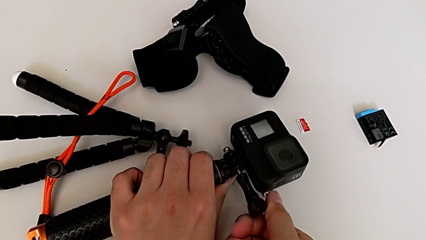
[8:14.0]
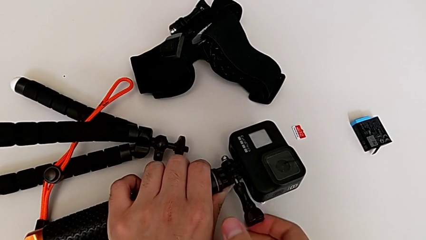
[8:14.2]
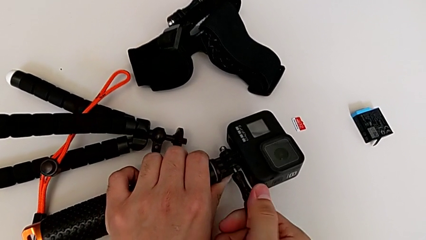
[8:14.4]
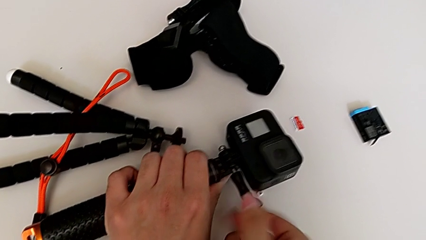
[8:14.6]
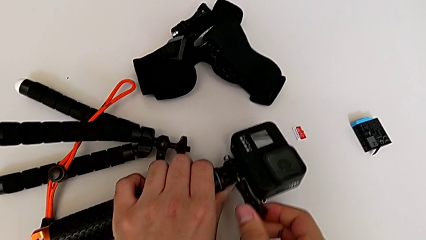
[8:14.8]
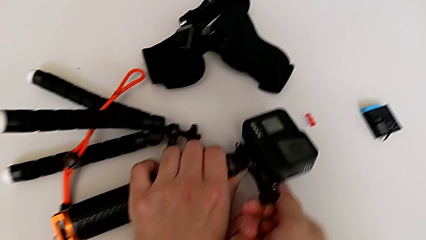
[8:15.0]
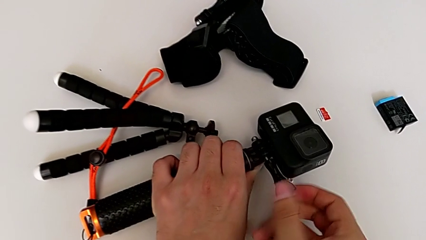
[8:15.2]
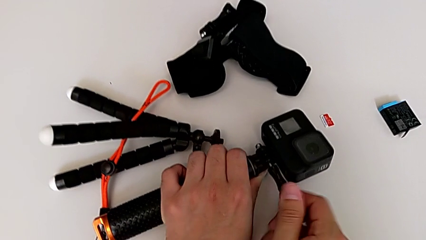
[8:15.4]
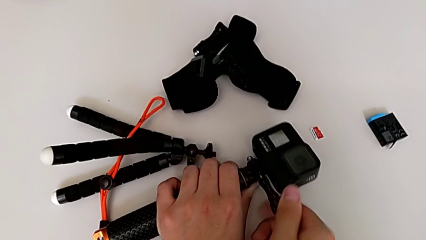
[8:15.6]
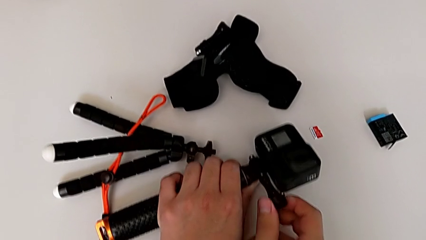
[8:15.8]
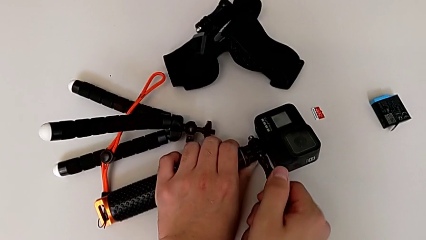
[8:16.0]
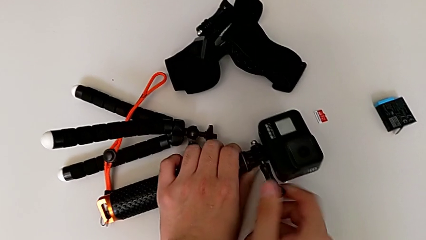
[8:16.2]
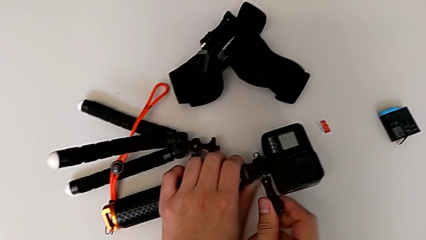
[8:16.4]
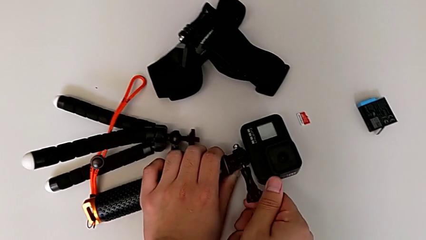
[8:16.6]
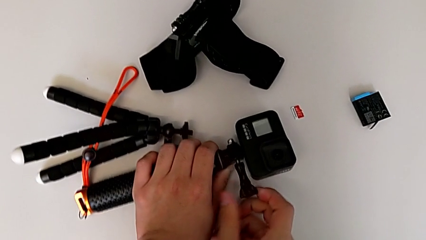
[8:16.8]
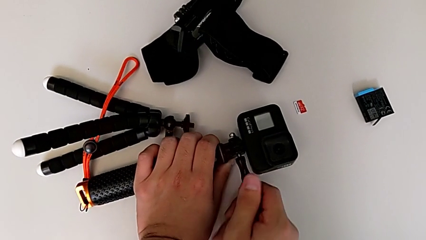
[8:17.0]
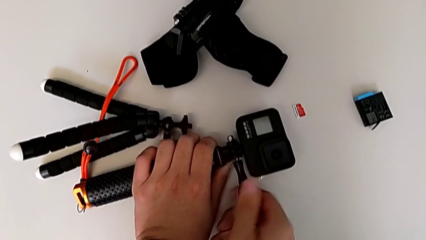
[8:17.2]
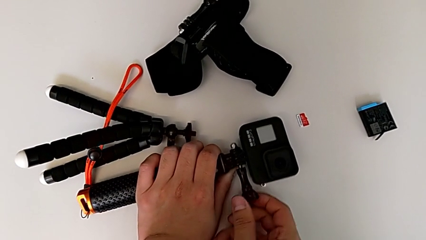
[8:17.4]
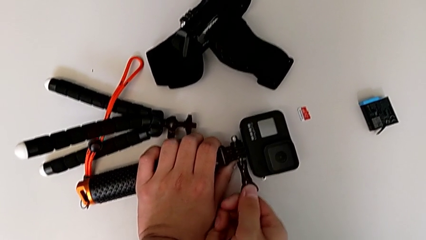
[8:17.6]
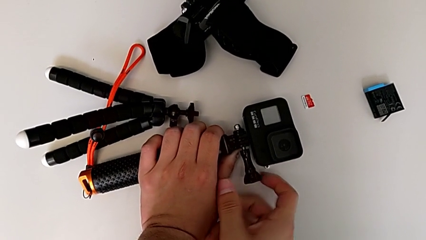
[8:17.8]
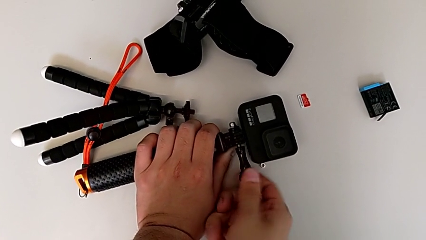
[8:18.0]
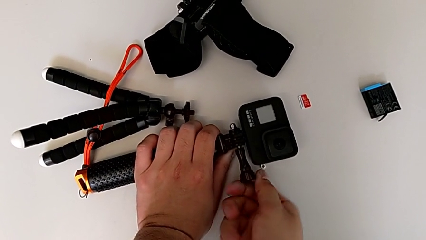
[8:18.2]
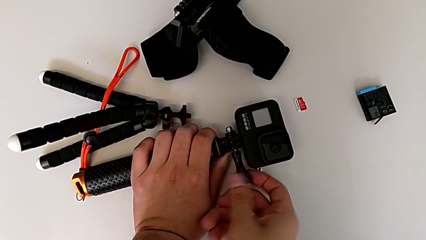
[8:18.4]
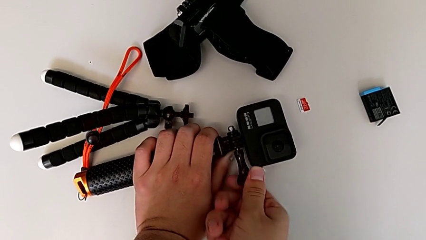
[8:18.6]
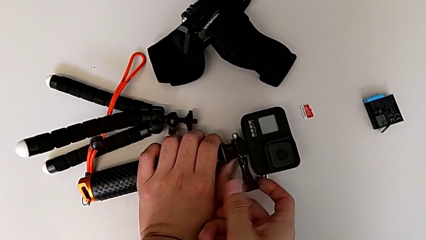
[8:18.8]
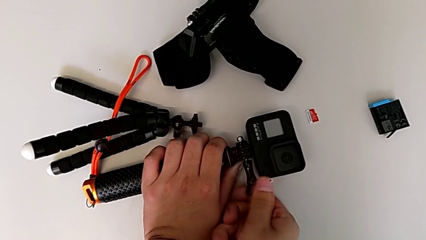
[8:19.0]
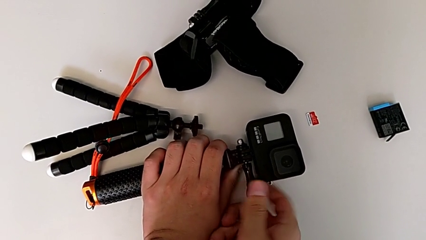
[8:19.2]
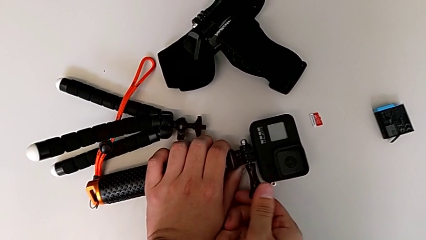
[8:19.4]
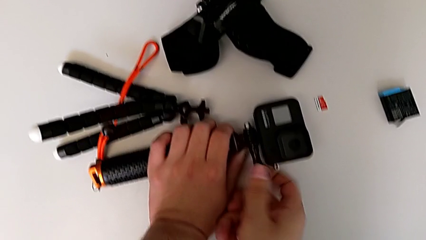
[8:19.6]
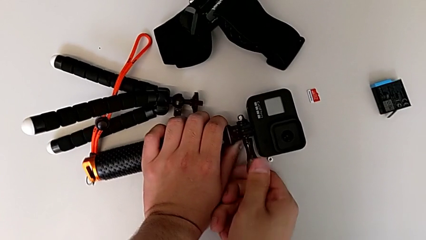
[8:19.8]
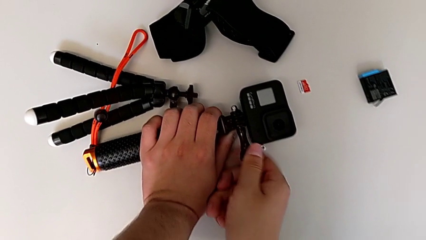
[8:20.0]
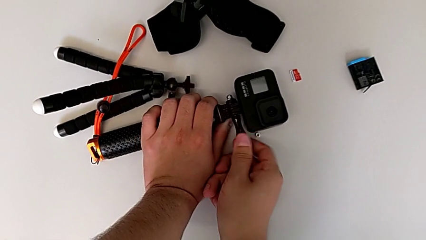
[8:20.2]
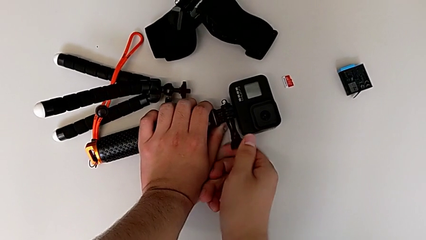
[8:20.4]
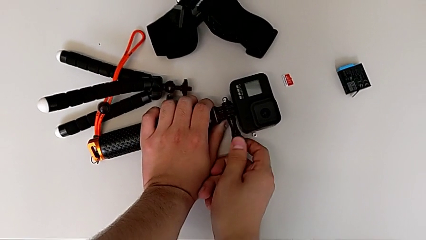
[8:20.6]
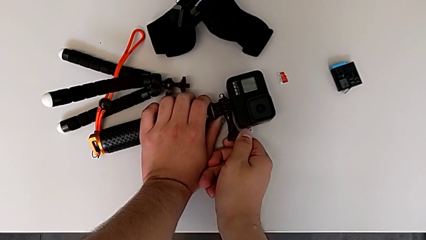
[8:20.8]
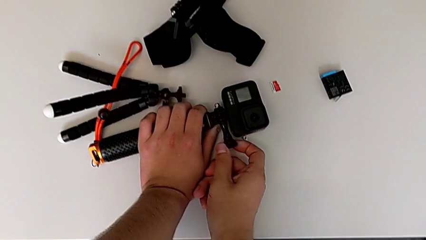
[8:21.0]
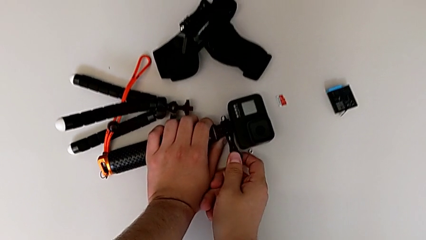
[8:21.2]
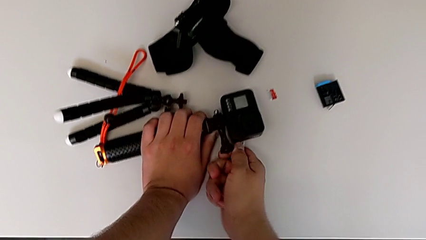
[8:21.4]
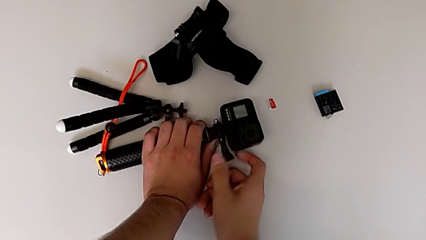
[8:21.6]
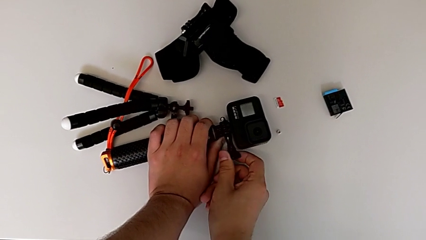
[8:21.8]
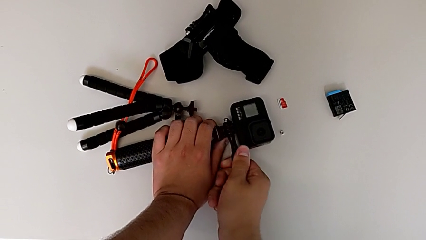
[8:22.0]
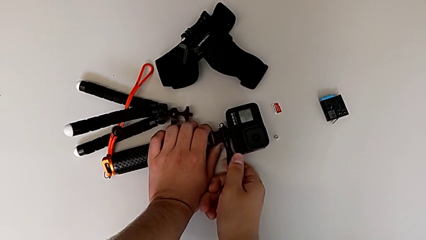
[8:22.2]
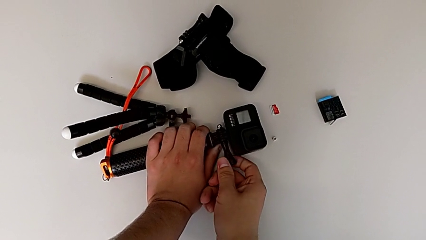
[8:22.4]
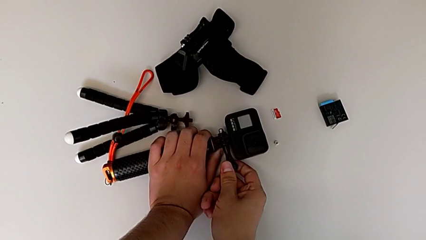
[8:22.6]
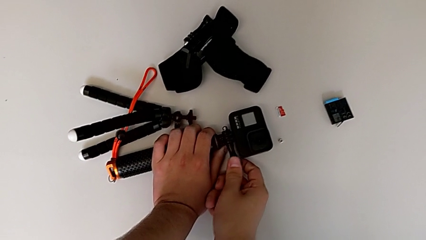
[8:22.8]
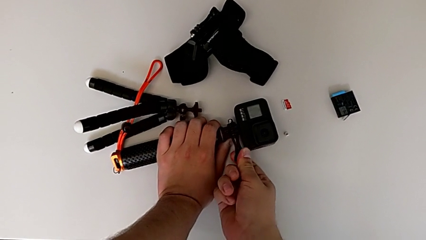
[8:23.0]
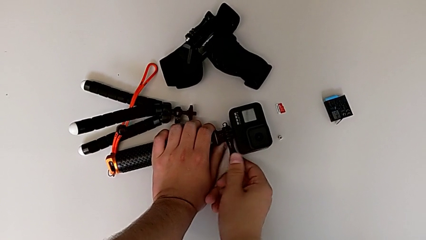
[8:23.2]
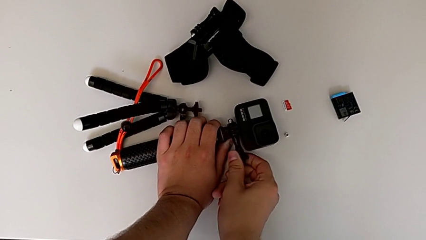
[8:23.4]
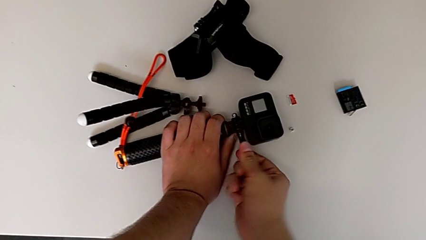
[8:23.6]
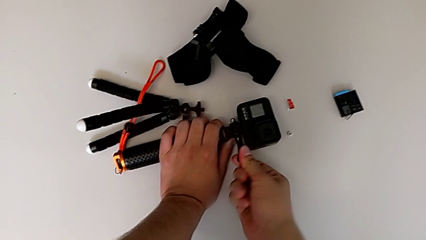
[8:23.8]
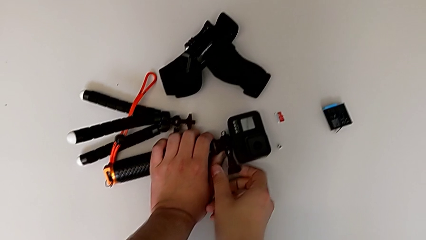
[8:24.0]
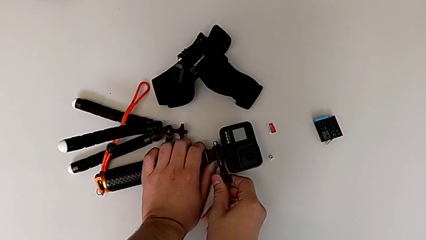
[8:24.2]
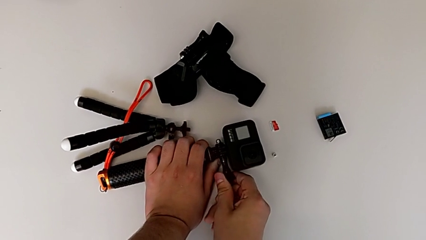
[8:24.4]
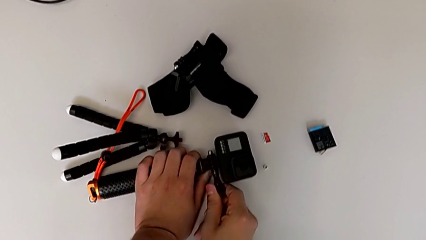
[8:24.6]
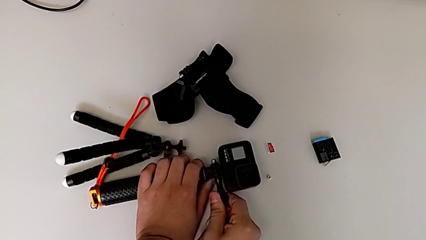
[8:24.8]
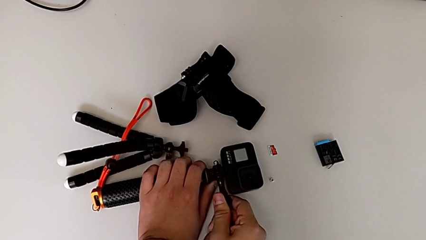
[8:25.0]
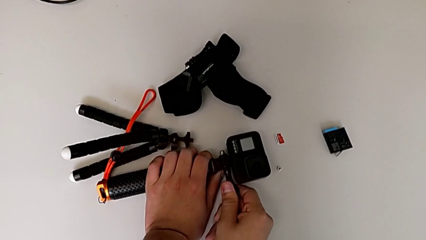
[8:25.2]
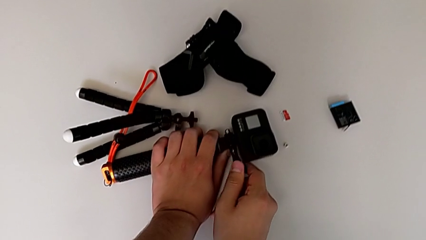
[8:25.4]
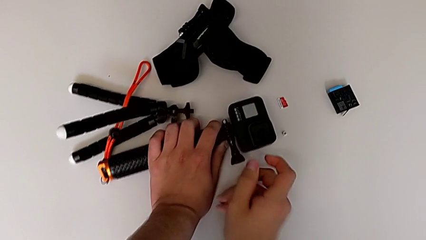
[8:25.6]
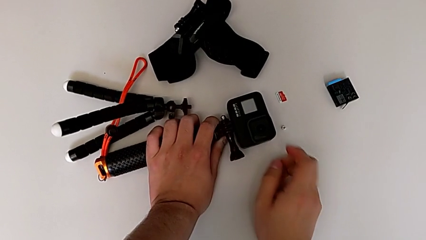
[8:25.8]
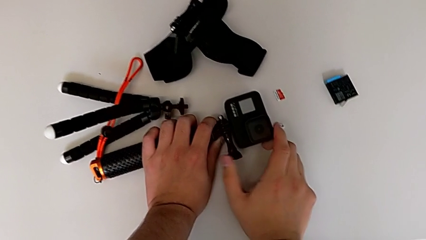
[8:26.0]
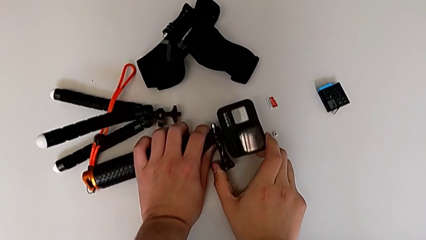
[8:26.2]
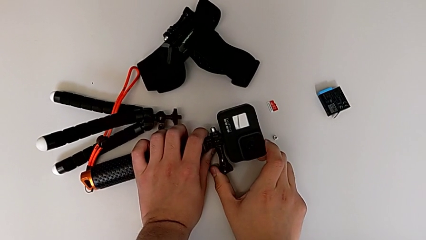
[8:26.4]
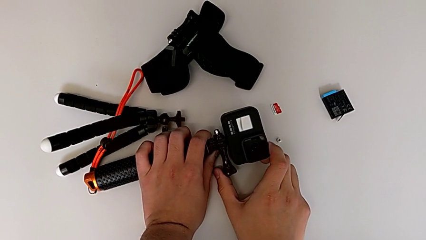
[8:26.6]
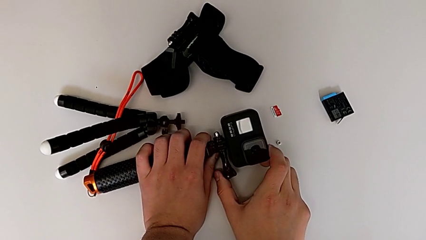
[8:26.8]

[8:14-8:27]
The camera wearer is attaching the GoPro to the handheld grip. They keep screwing the screw.

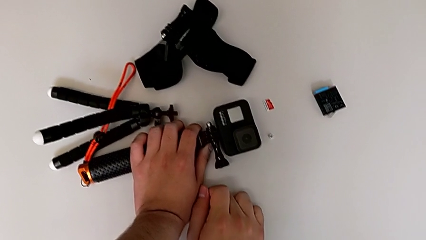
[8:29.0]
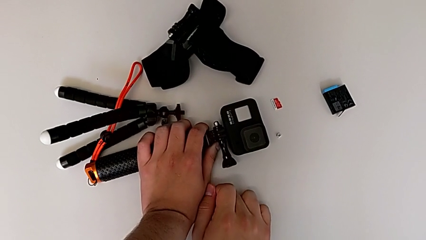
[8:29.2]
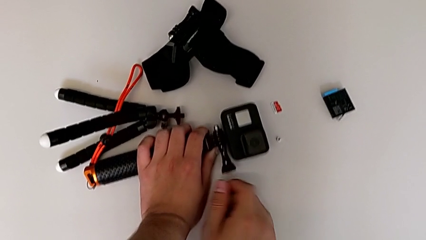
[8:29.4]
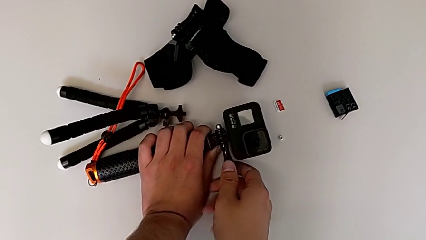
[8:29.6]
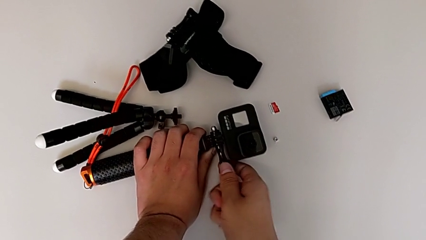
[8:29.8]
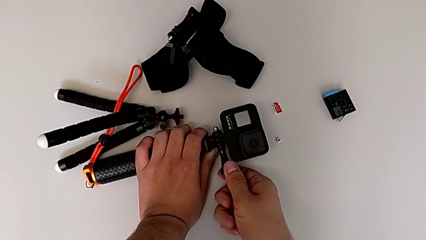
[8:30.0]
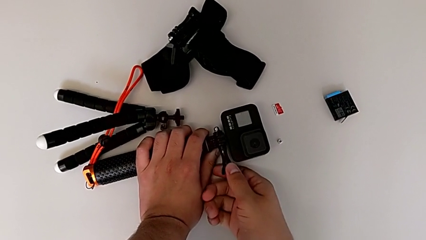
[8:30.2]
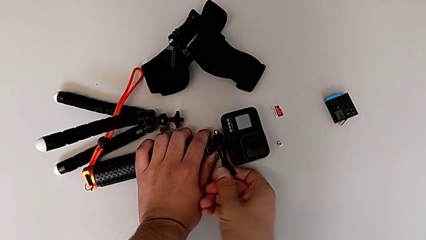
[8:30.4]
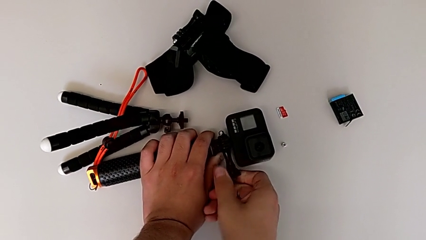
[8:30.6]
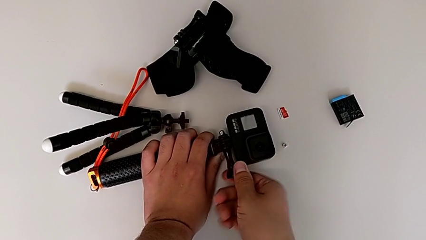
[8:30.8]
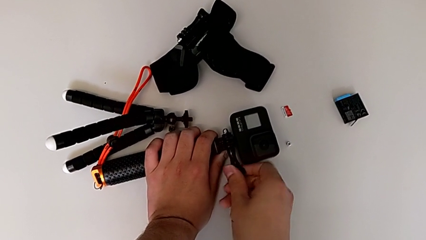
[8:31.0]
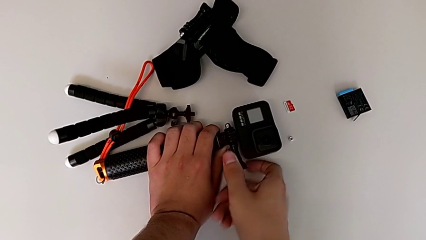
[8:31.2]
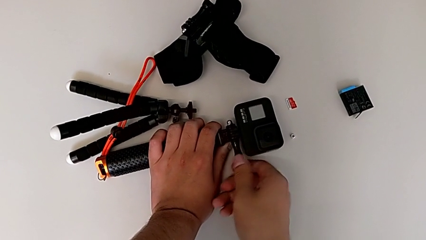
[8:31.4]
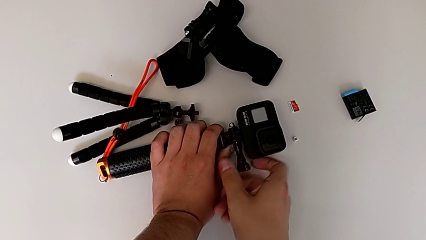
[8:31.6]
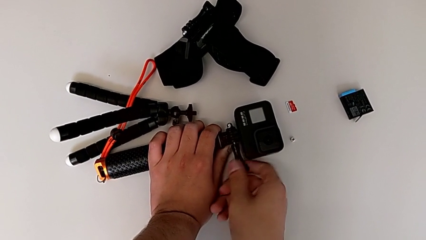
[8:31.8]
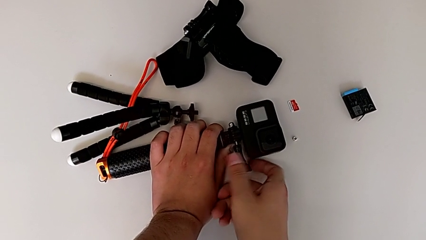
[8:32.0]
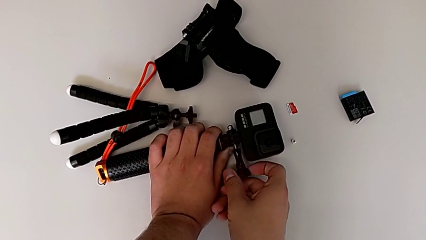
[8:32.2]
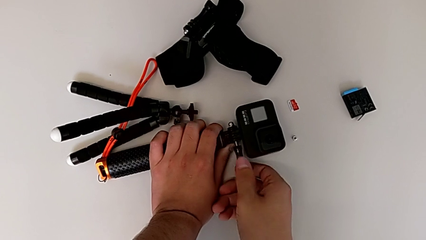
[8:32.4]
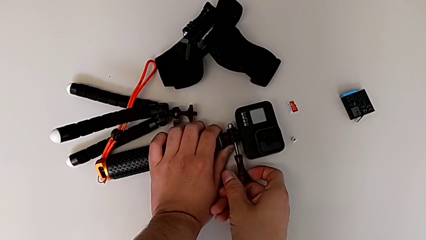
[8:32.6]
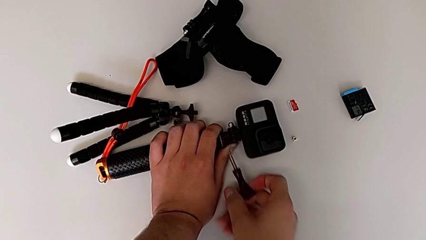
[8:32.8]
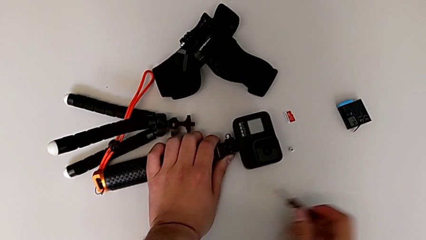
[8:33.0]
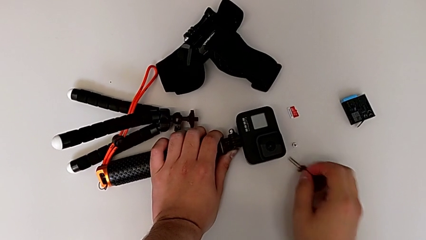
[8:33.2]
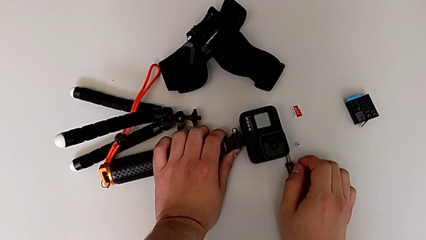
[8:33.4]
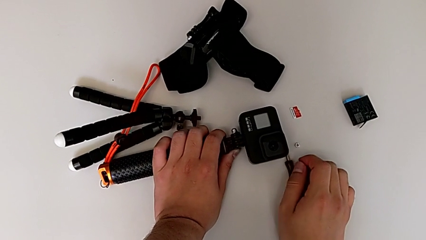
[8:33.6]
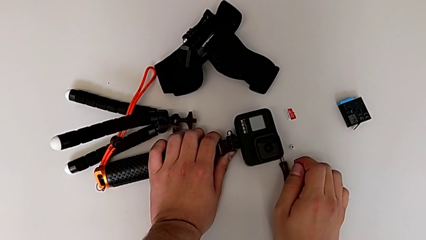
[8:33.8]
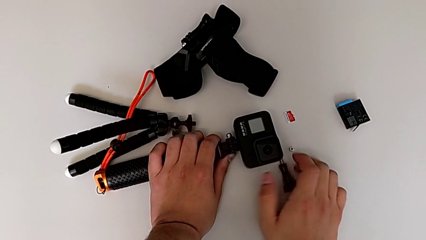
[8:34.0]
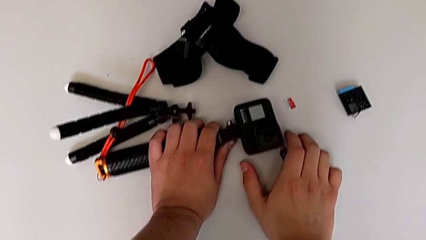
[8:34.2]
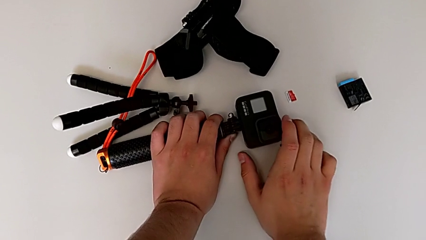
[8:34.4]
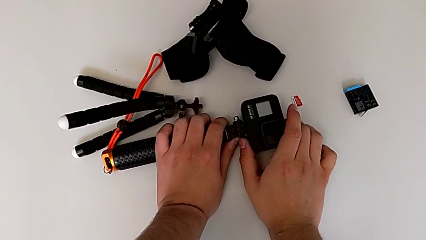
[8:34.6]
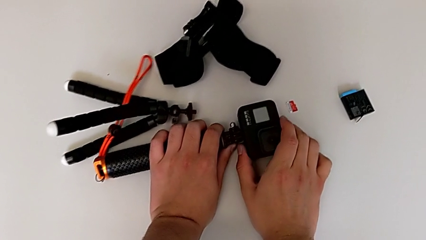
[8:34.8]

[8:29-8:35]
The camera wearer is detaching the handheld grip from the GoPro. They unscrew the screw, withdraw it and place it.
